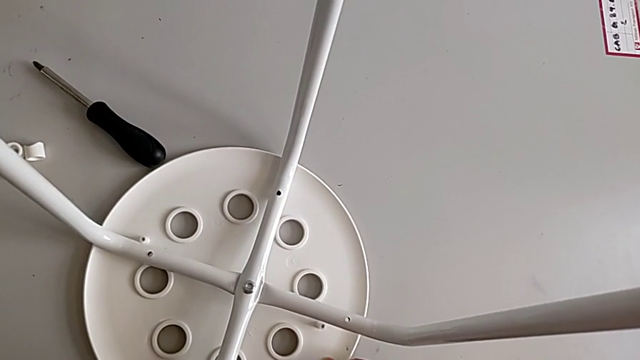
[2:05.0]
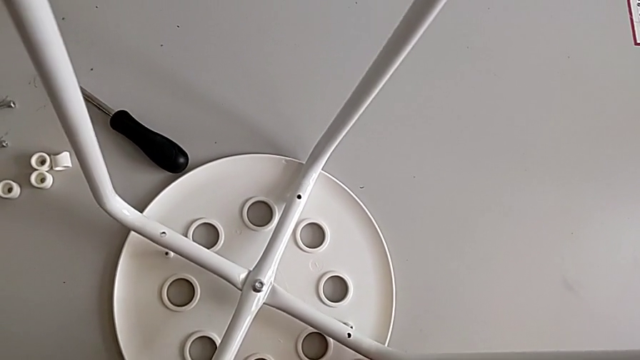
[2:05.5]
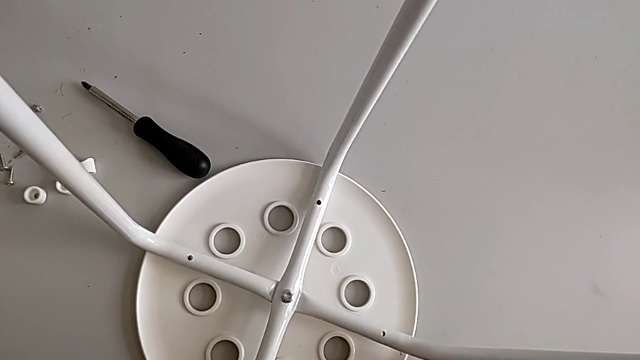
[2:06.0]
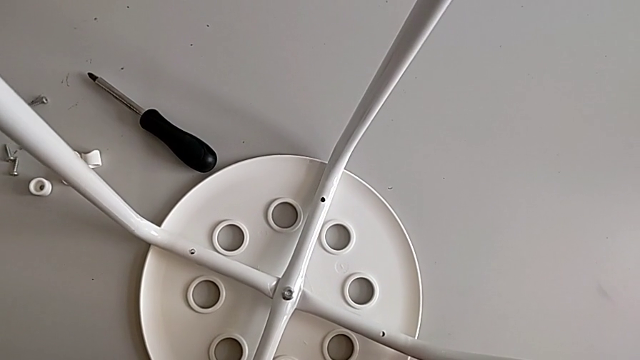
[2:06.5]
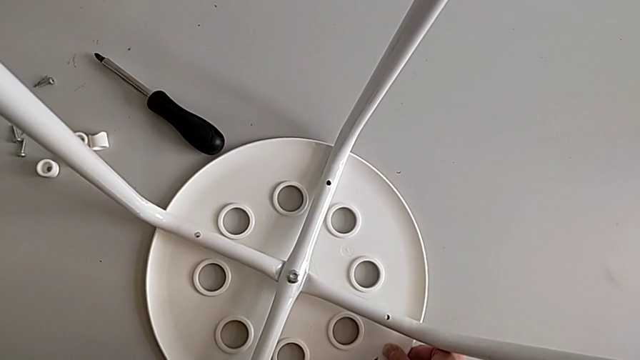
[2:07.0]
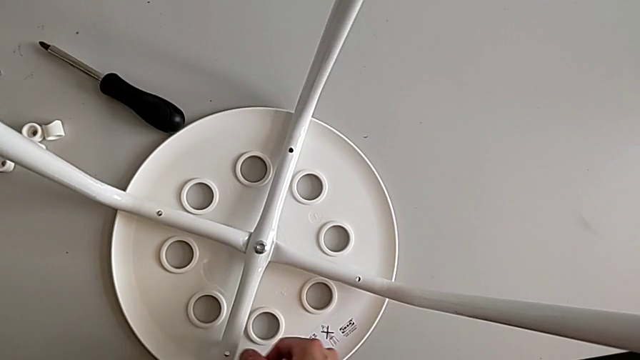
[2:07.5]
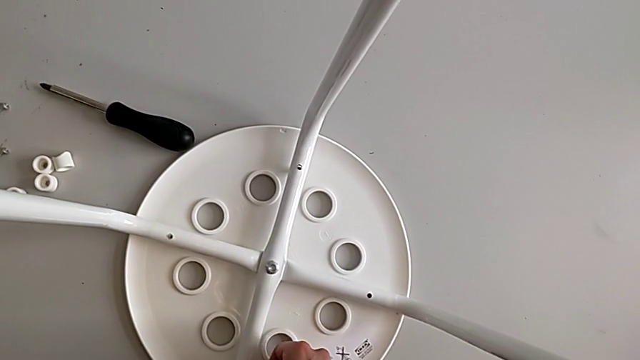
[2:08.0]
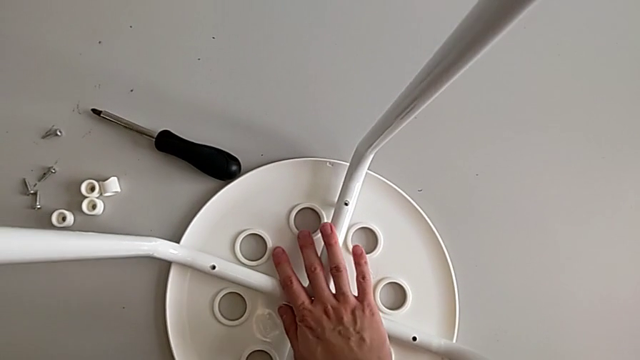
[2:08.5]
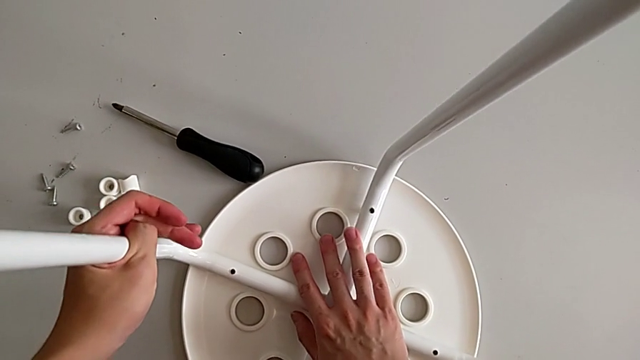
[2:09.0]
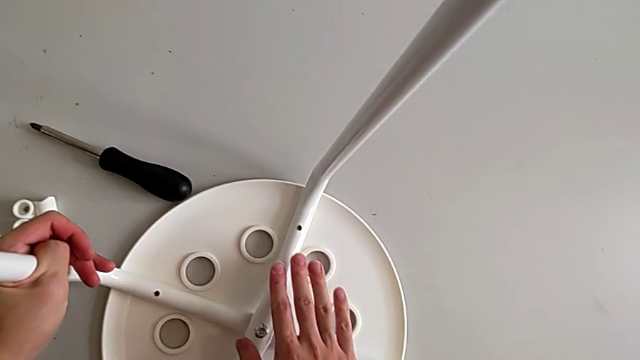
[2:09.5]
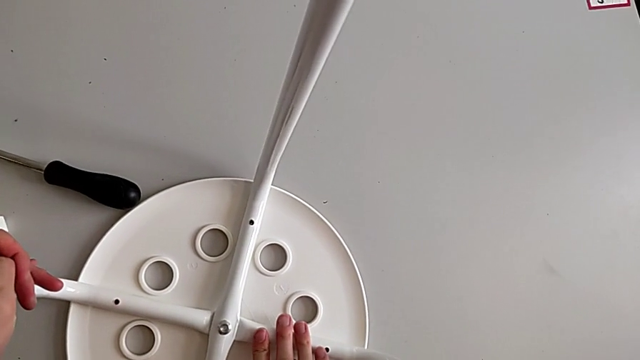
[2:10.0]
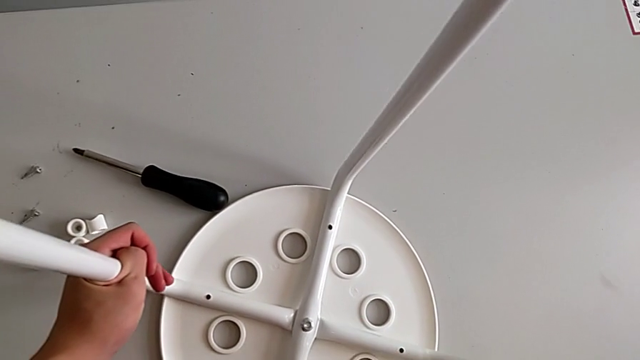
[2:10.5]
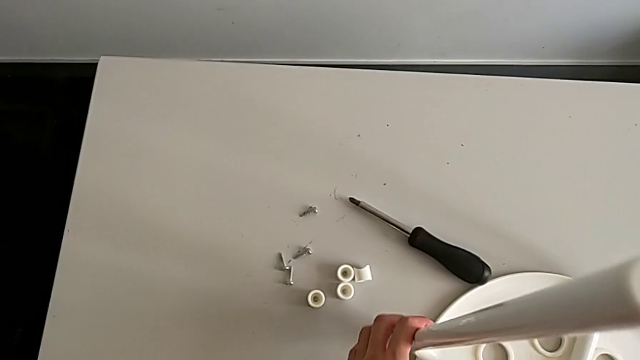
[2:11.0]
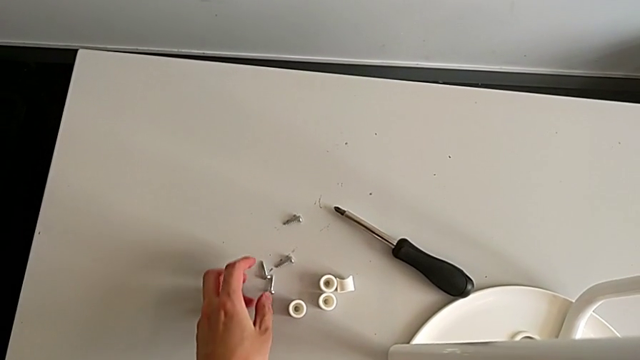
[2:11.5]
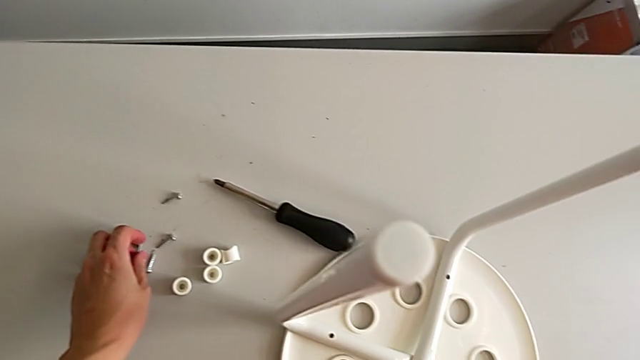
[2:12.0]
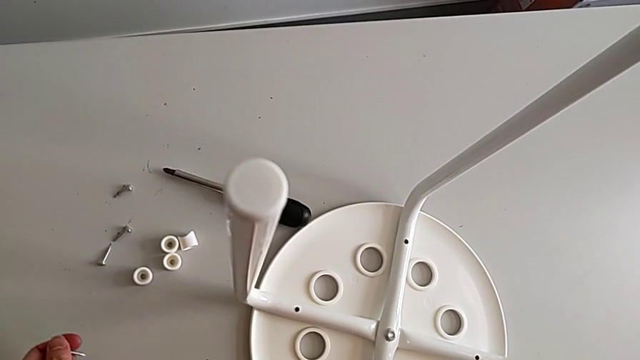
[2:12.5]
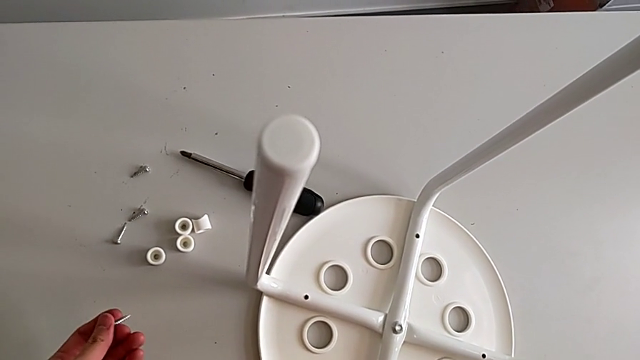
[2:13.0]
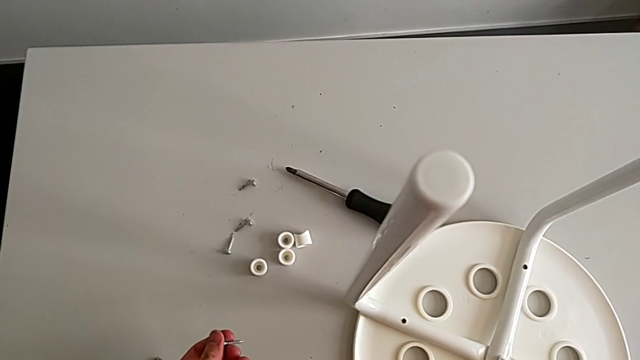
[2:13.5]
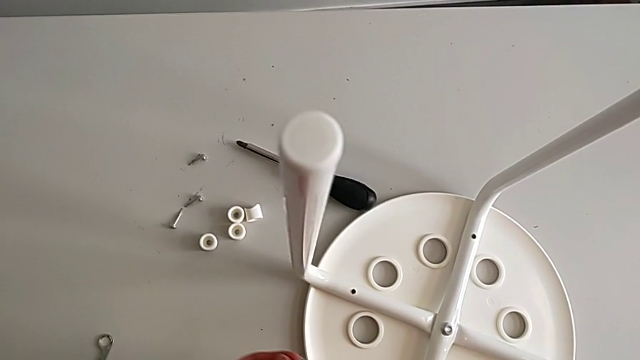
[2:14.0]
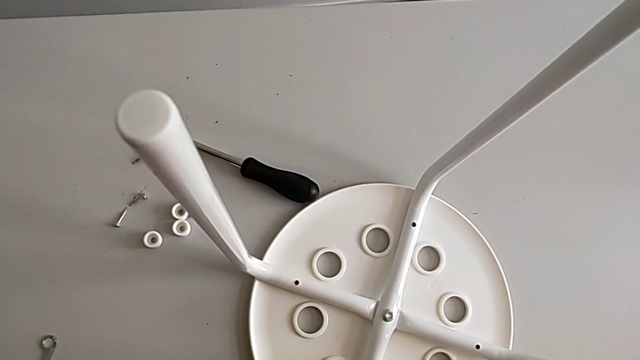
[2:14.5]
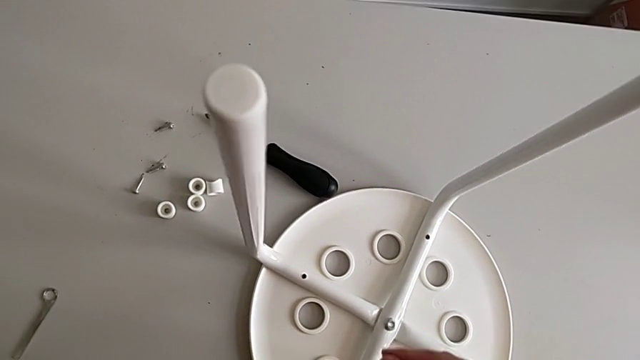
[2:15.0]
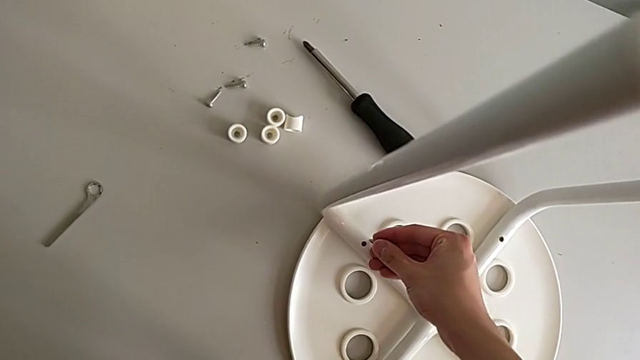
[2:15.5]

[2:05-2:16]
The camera wearer is assembling the seat. They keep assembling the leg, approach the screw, grab it and wrongly approach the leg.

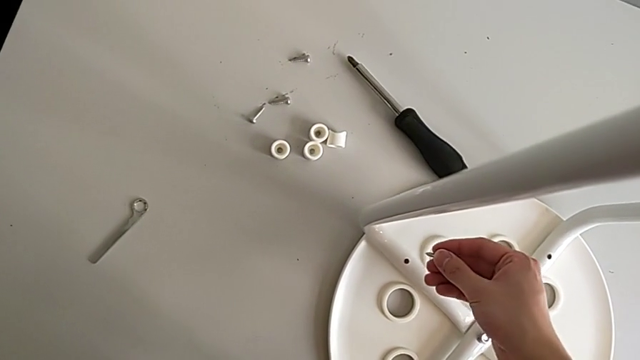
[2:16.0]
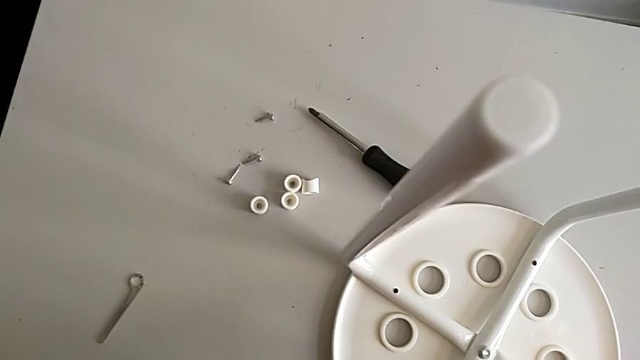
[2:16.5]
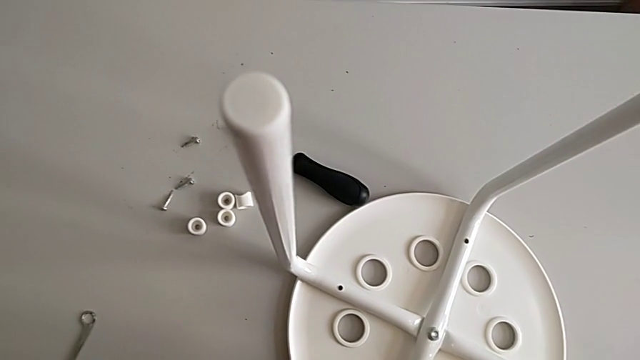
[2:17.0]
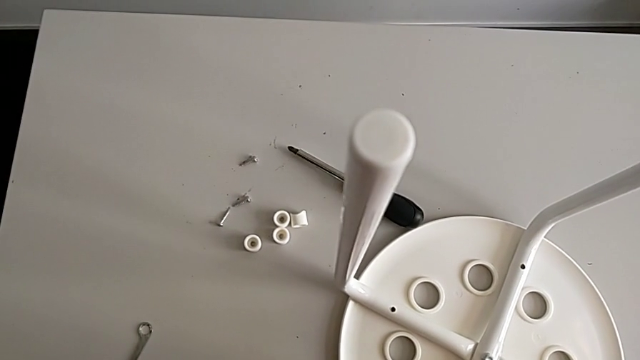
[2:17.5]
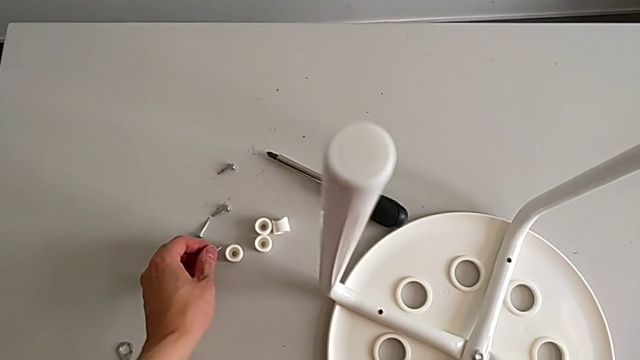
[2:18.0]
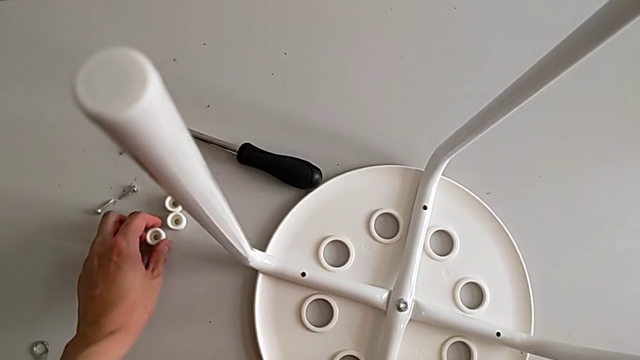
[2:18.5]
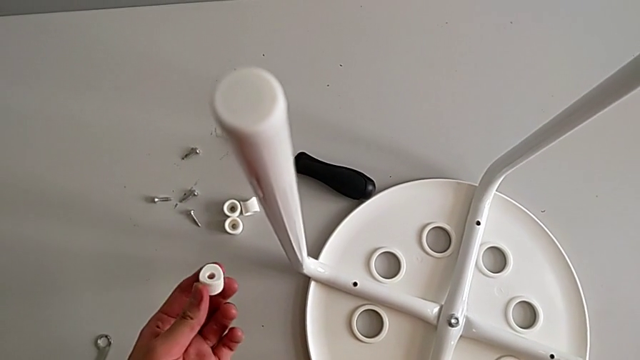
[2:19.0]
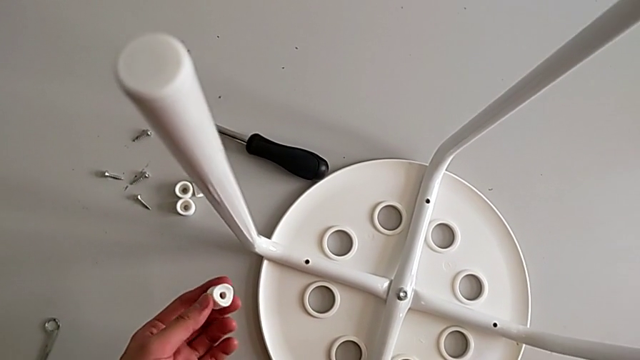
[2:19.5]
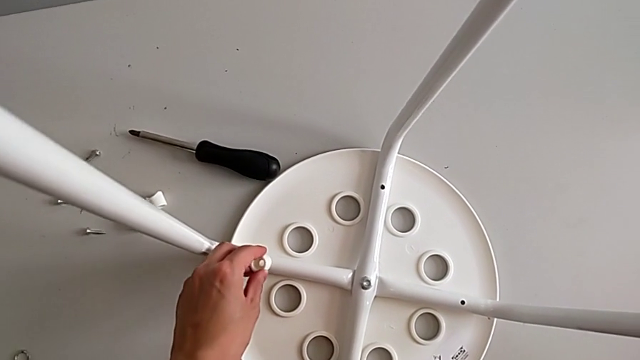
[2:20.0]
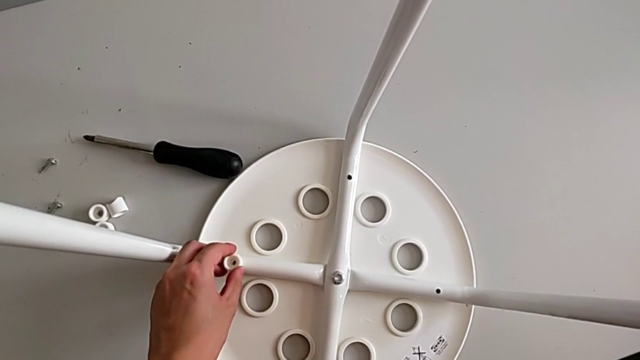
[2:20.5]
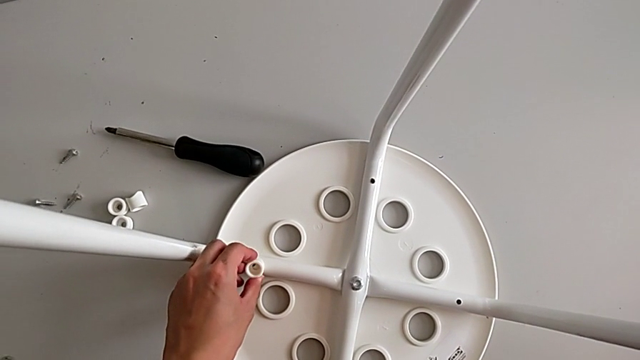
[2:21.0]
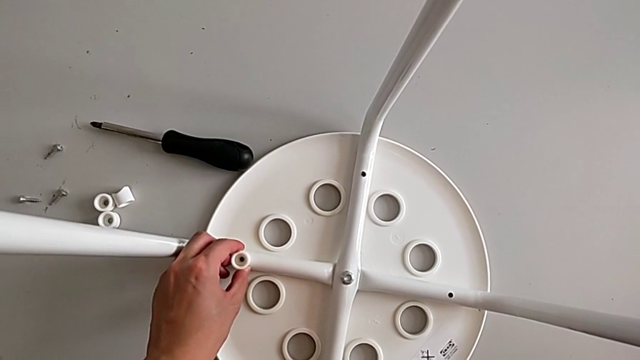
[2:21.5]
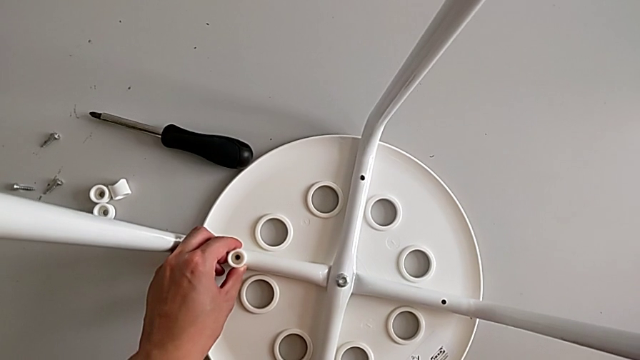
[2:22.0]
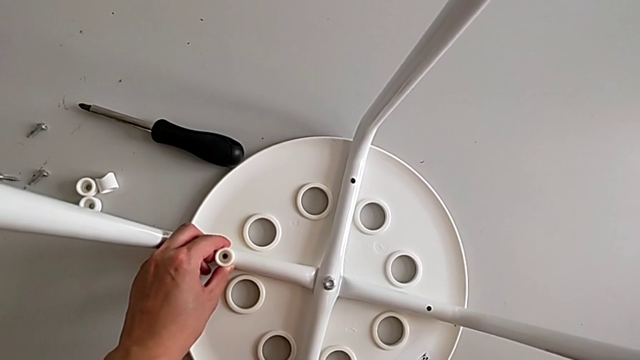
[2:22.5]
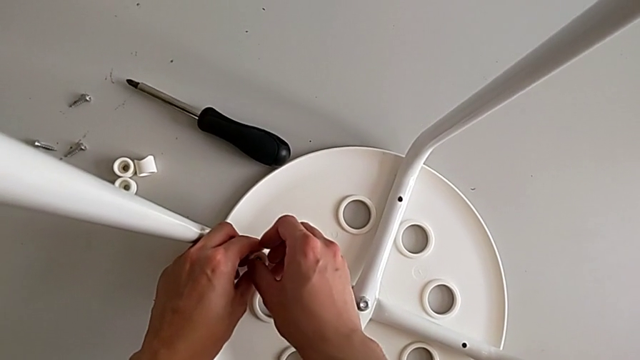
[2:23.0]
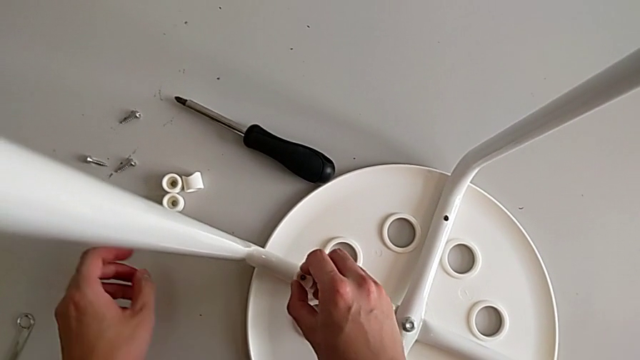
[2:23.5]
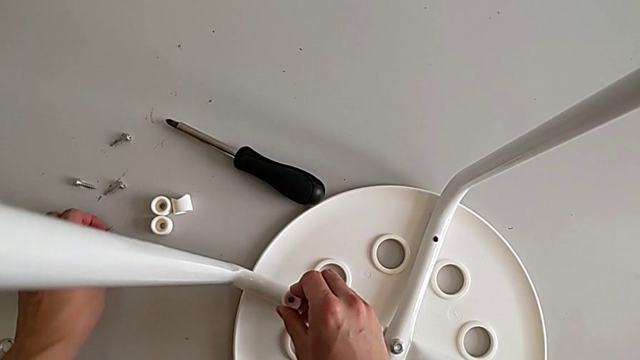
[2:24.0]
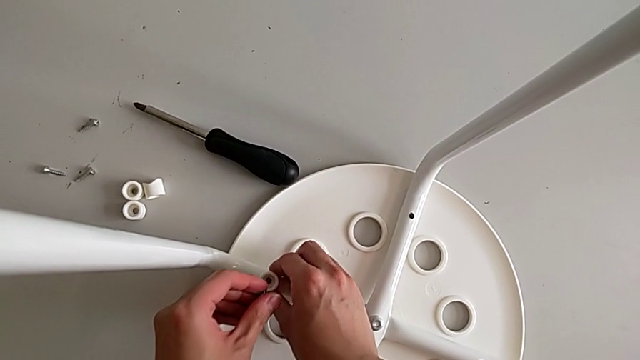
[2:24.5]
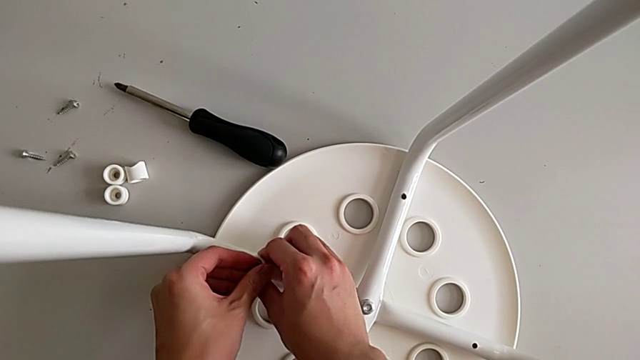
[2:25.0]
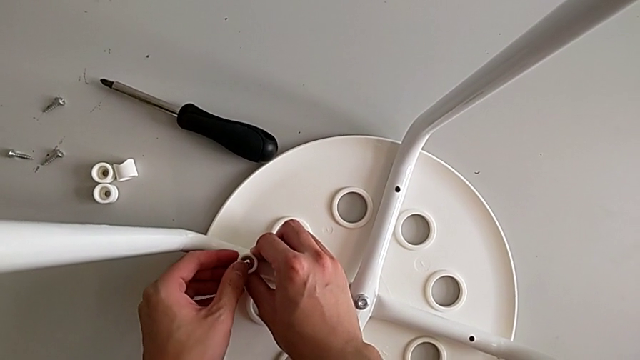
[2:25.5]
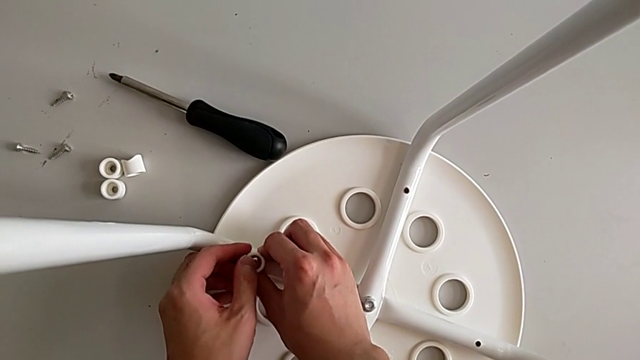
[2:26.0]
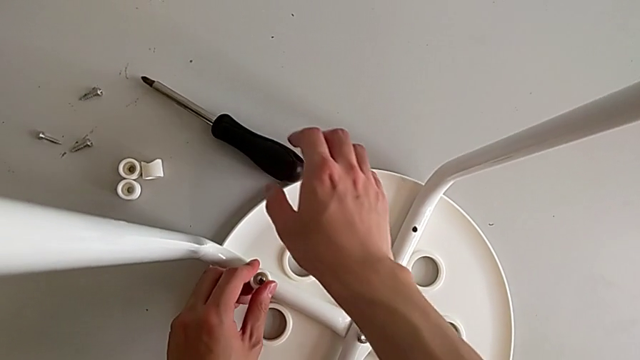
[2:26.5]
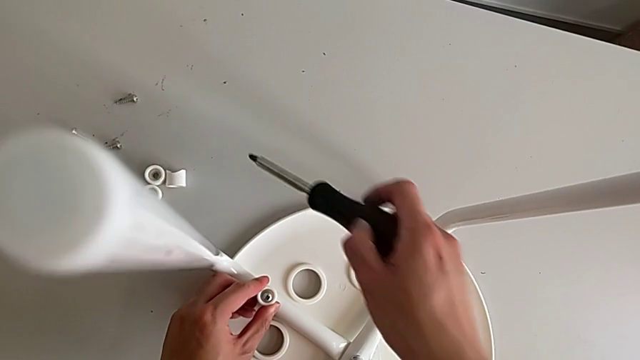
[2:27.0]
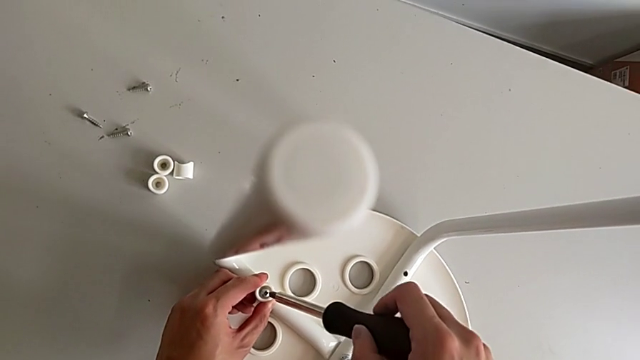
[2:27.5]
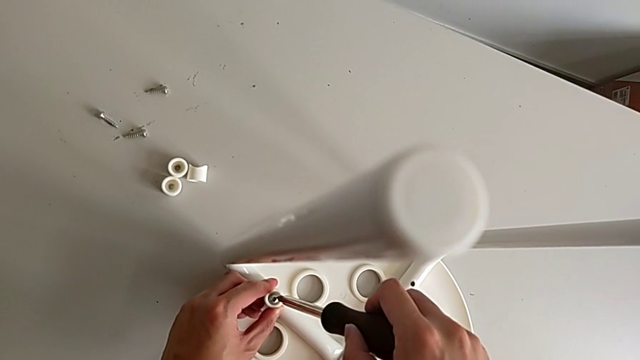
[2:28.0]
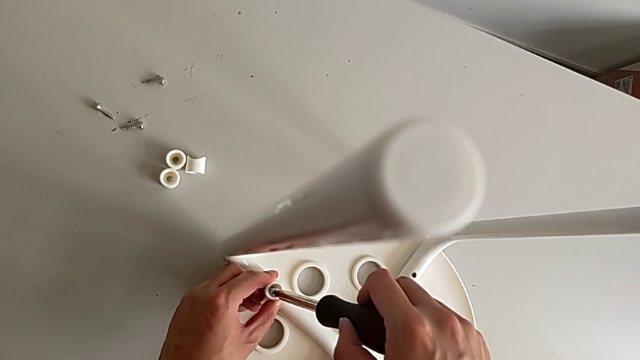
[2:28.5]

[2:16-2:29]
The camera wearer is assembling the seat. They place the screw with the left hand, grab the washer, approach the leg, place the washer with the left hand, grab it with the right hand, approach the screw, grab it with the left hand, insert it, approach the screwdriver, grab it and insert it.
